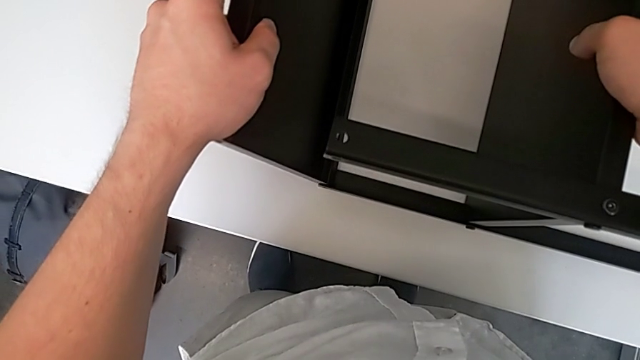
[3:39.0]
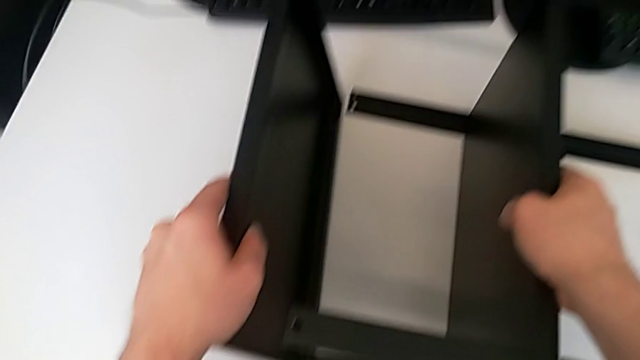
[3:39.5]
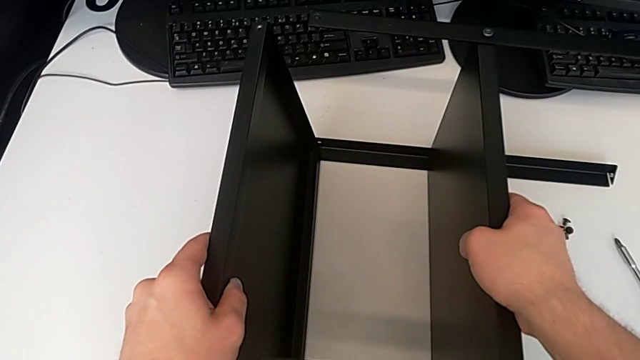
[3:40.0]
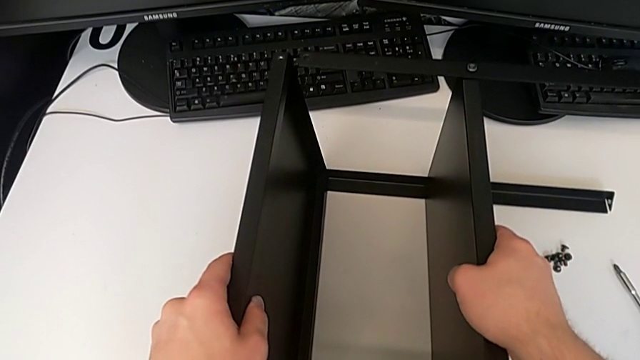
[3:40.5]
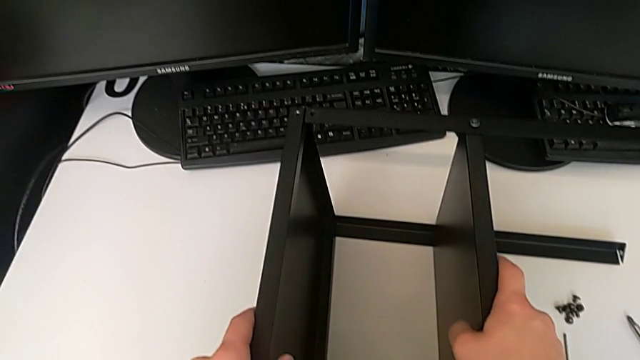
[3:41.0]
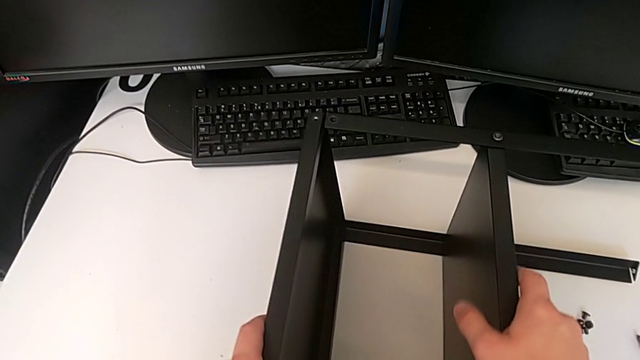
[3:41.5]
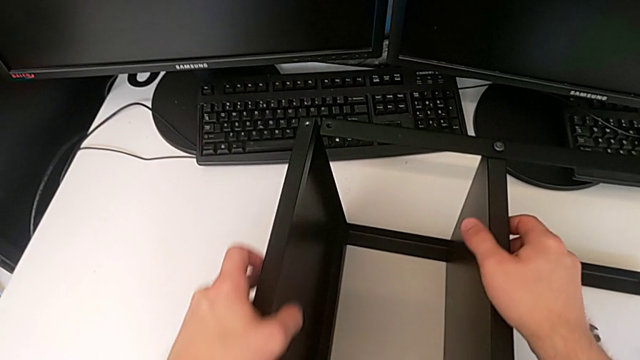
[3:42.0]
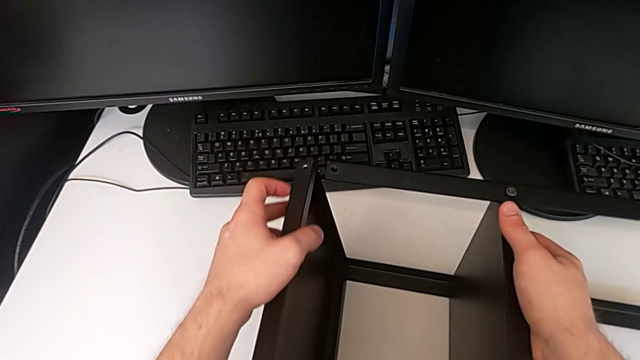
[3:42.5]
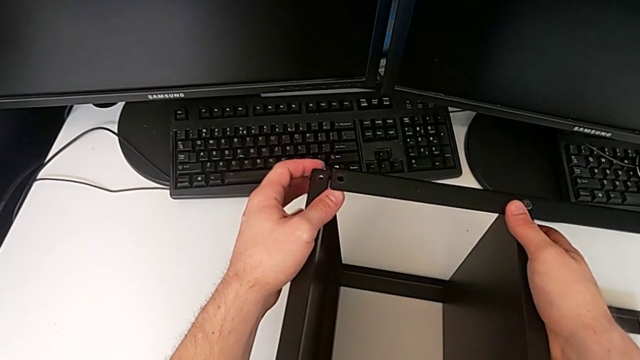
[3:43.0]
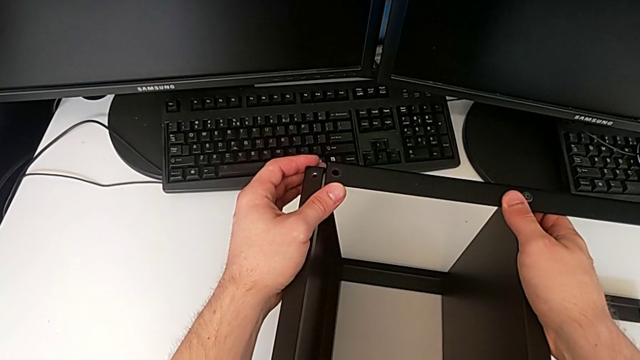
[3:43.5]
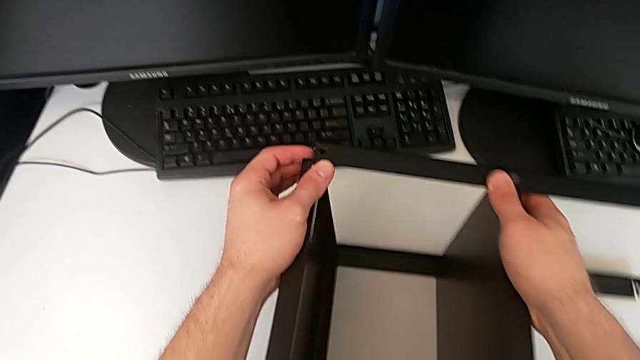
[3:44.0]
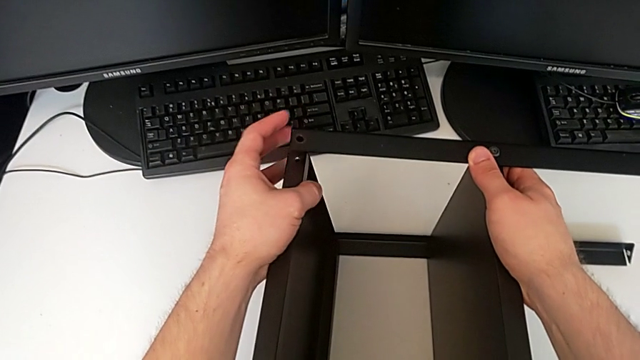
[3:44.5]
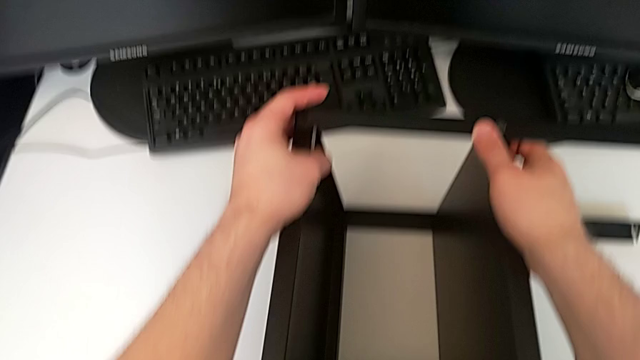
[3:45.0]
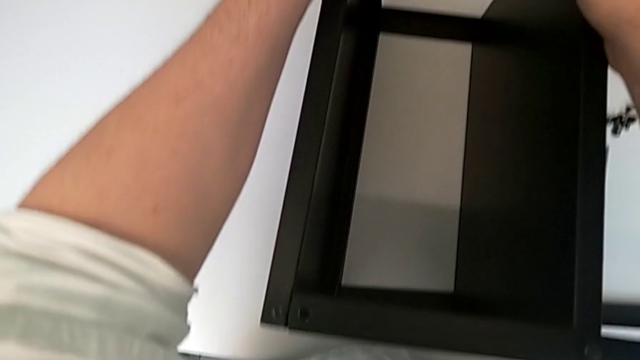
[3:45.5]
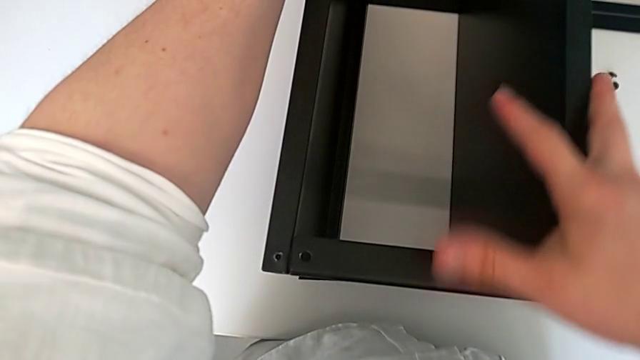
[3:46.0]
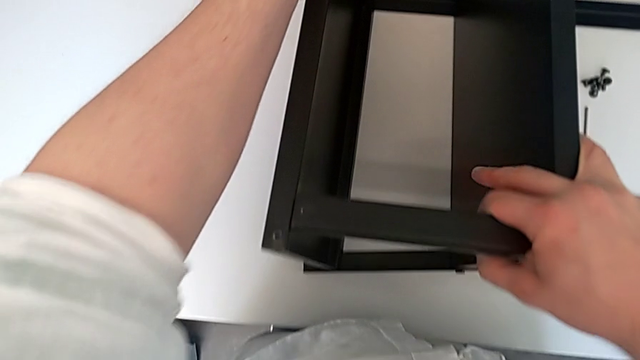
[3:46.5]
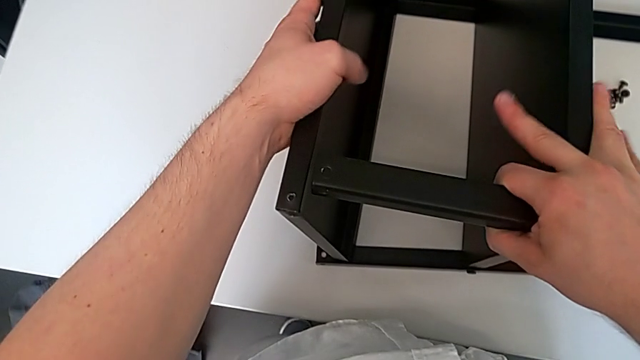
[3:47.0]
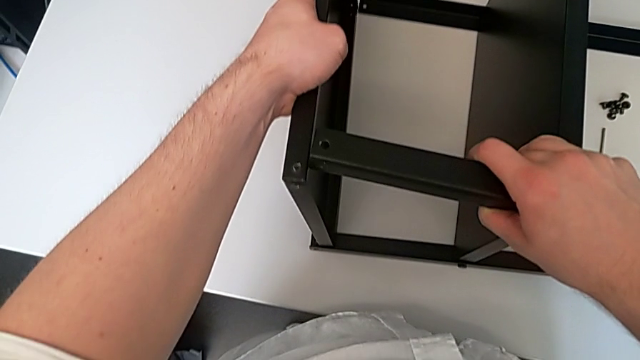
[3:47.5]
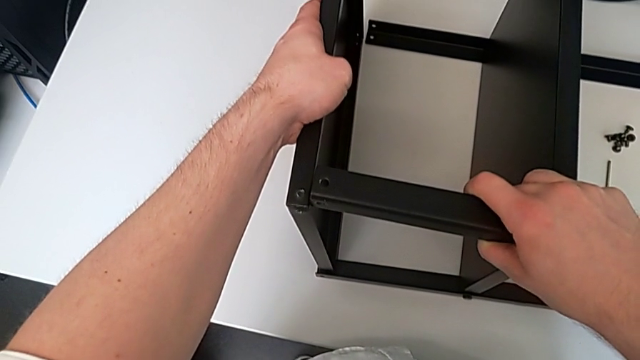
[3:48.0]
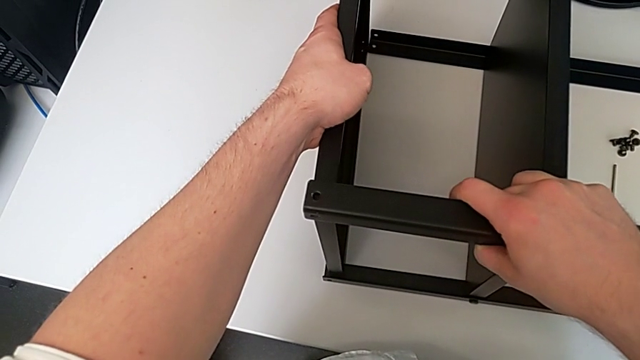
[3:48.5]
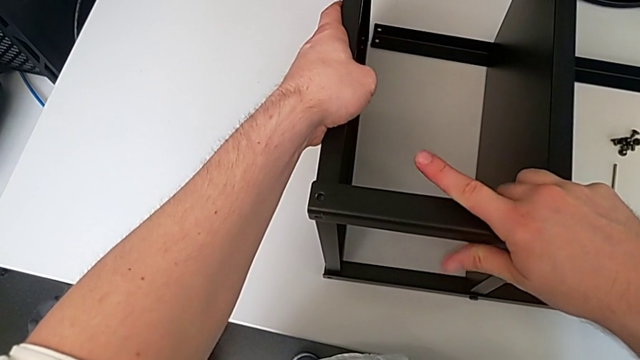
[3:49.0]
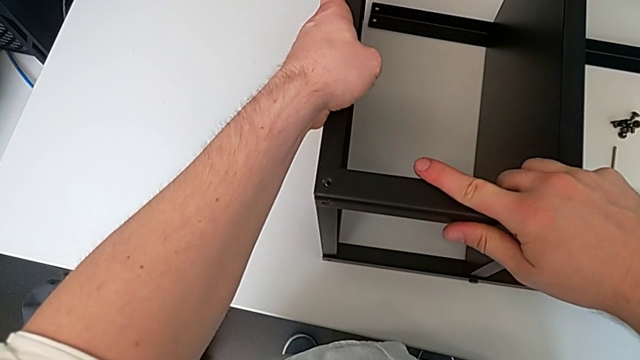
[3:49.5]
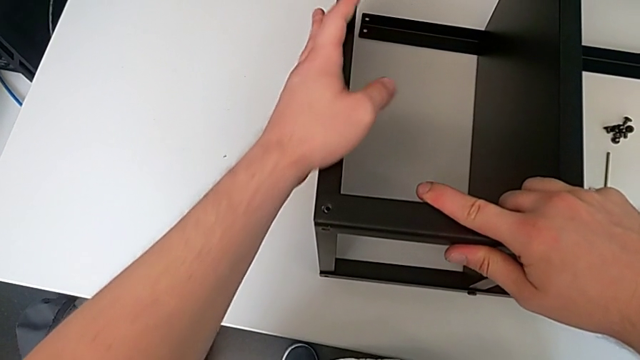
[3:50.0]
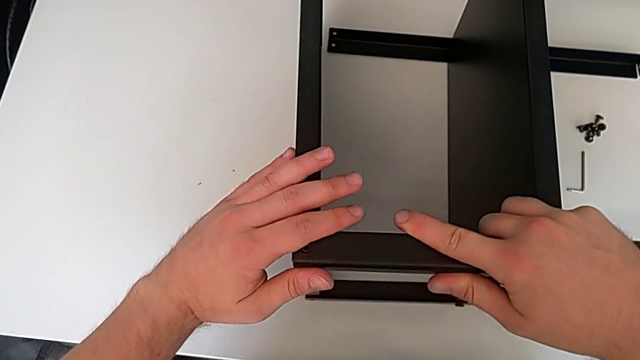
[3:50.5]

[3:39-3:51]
The camera wearer is aligning the table's legs. They align the fourth leg.

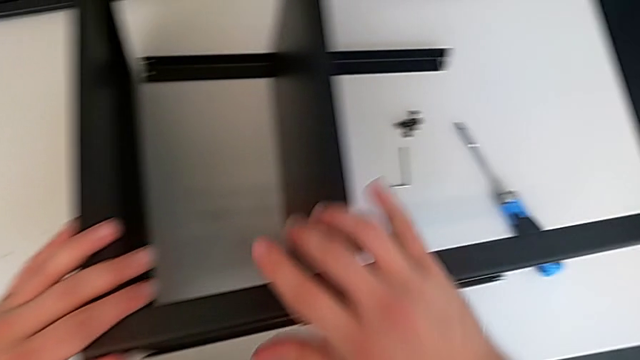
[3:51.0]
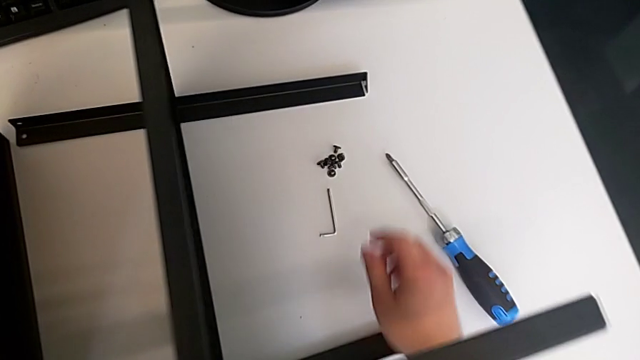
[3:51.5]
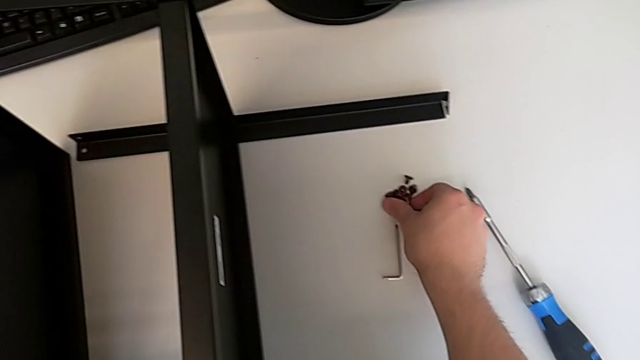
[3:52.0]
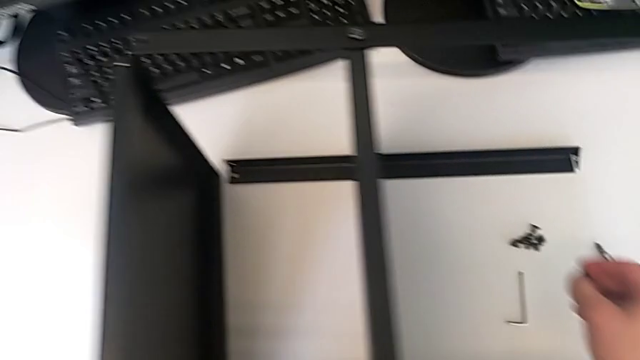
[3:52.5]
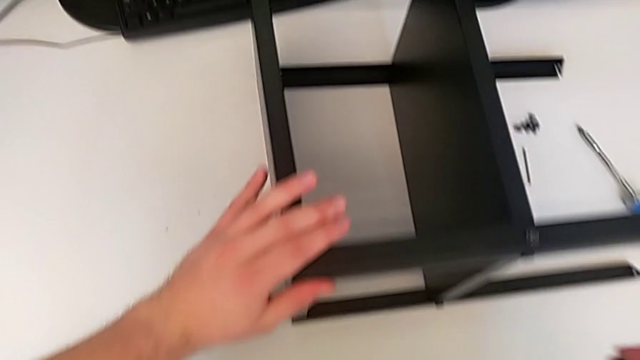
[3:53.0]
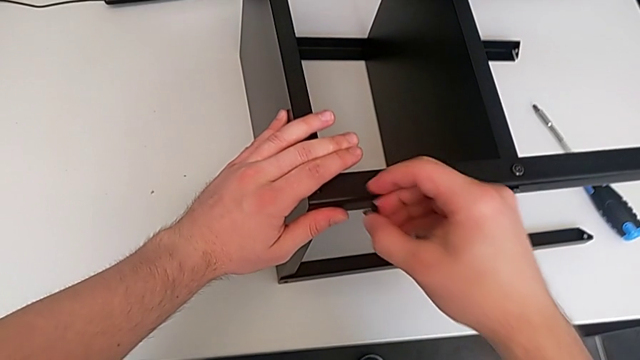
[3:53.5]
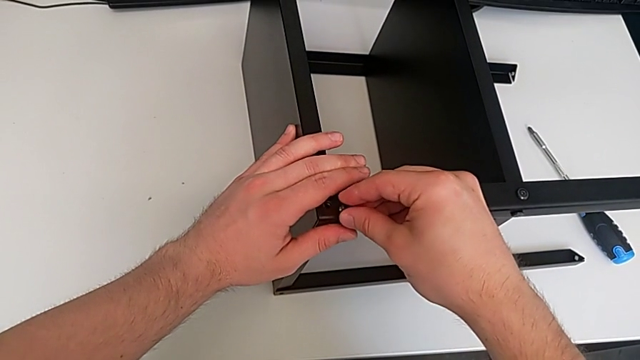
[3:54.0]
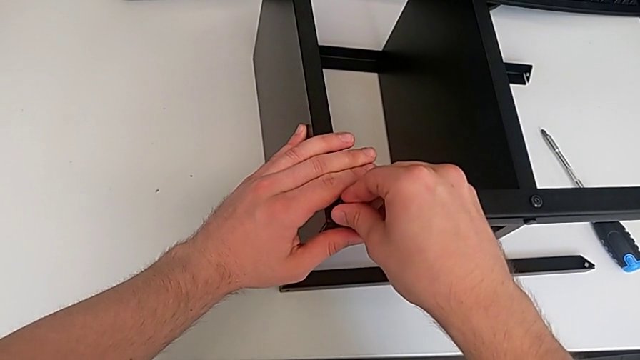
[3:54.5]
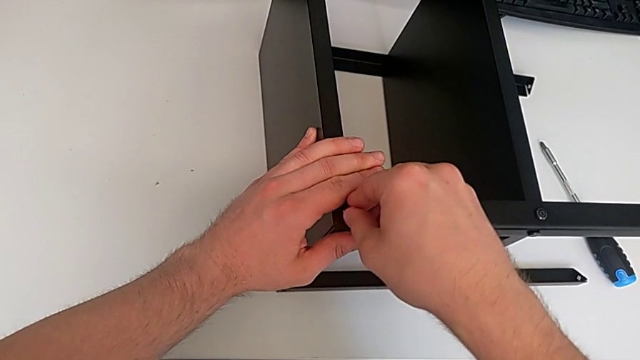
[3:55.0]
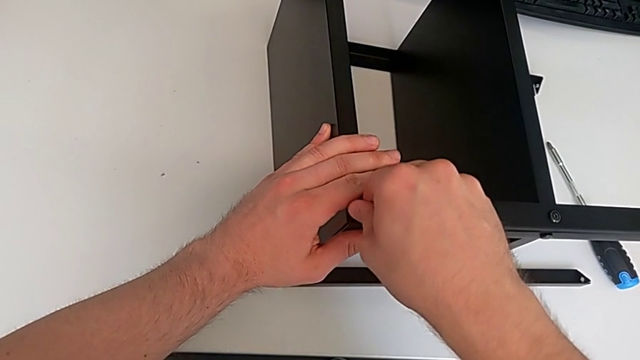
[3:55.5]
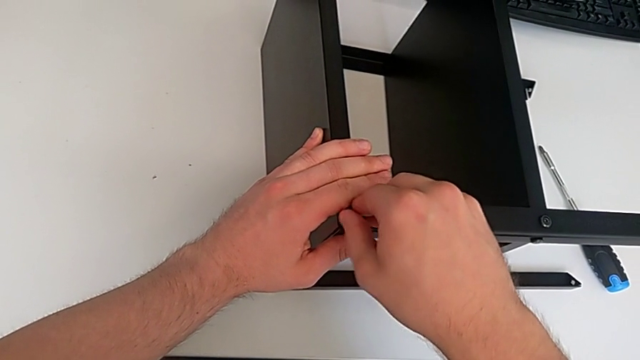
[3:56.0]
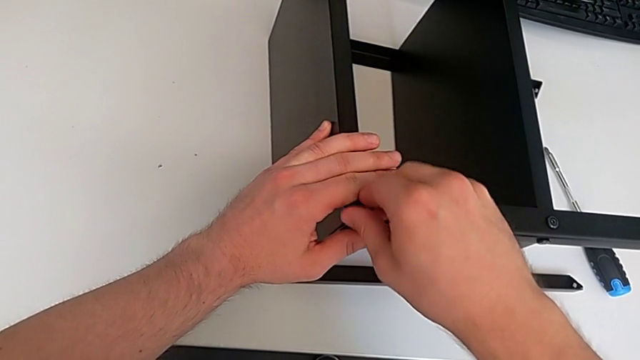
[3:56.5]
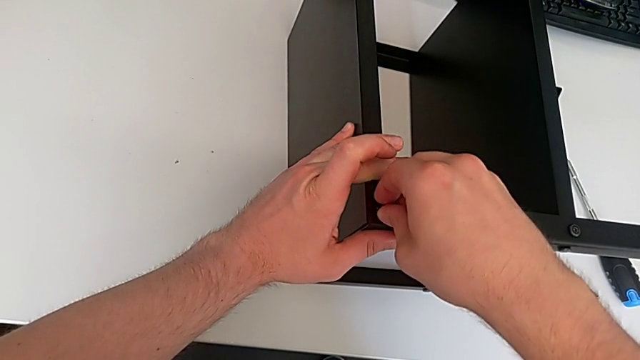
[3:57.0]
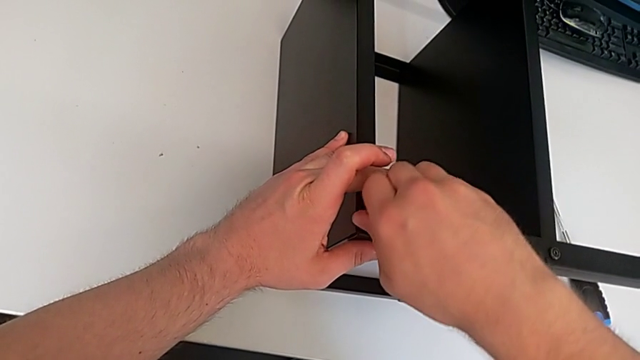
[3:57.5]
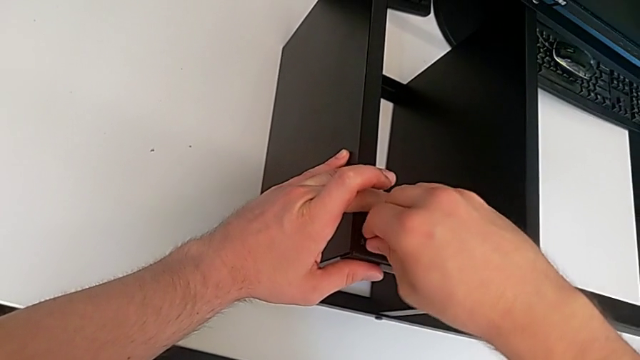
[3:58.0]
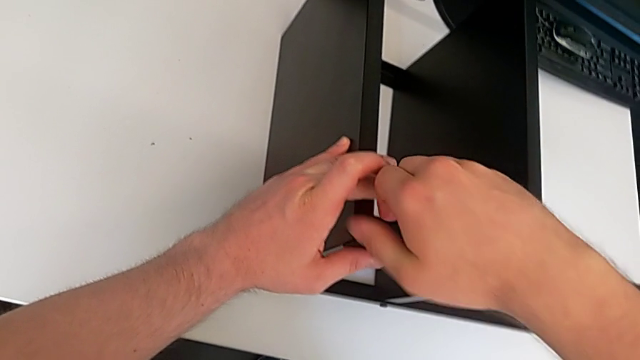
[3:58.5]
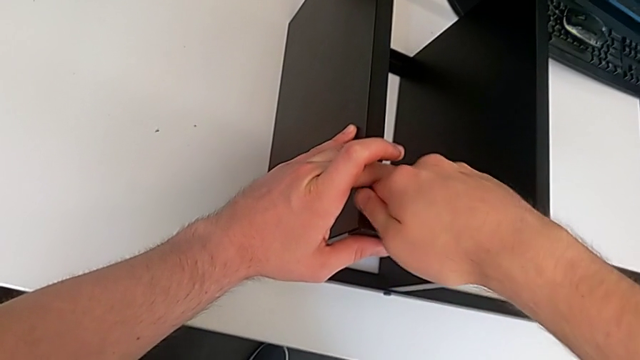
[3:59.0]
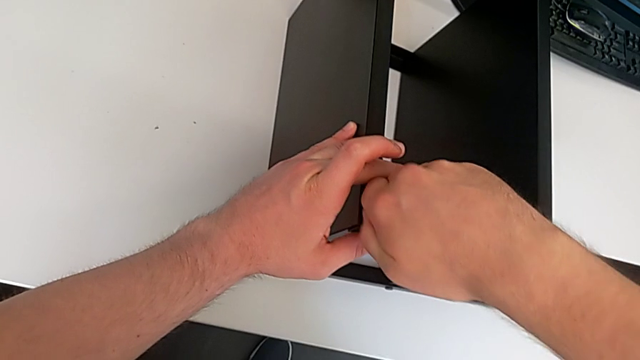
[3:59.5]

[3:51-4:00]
The camera wearer screws the seventh screw into the leg. They grab the seventh hex socket head, lift it and insert it.
